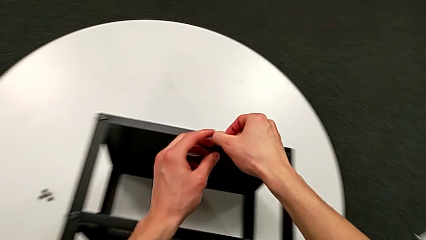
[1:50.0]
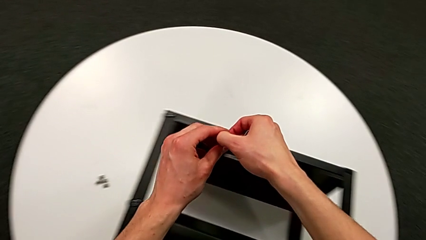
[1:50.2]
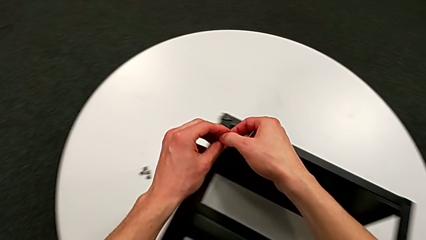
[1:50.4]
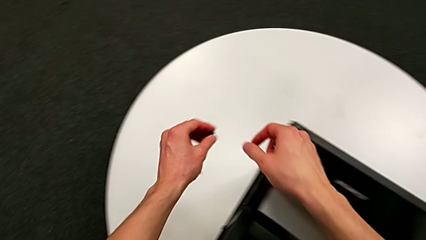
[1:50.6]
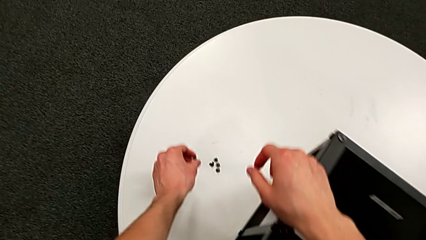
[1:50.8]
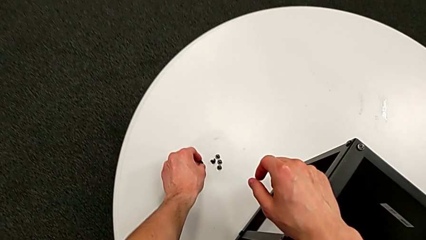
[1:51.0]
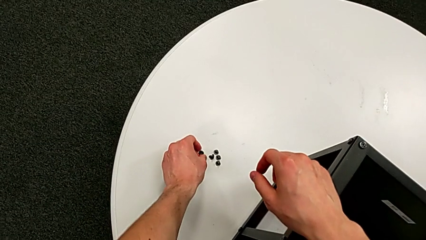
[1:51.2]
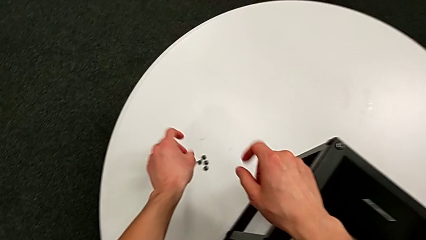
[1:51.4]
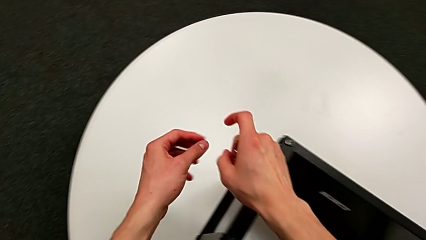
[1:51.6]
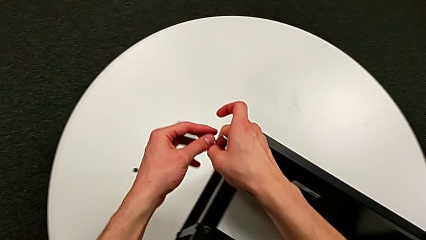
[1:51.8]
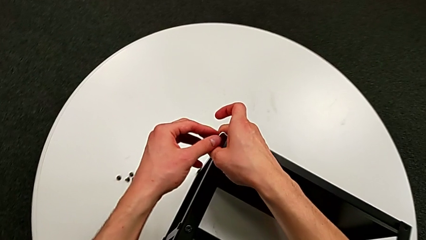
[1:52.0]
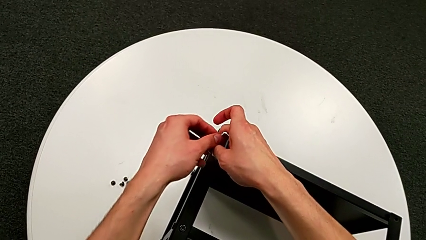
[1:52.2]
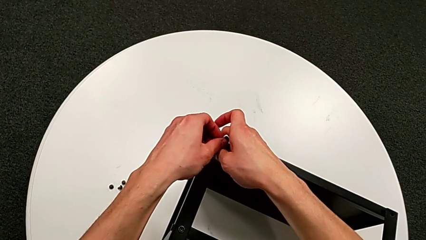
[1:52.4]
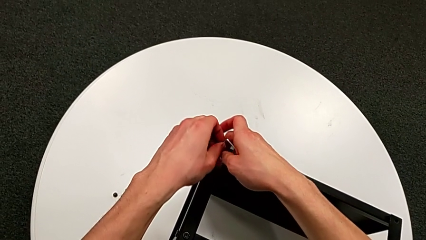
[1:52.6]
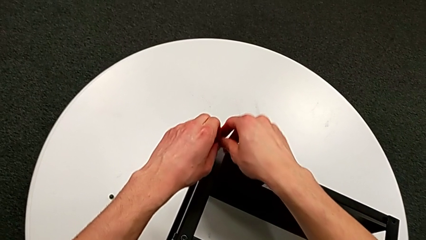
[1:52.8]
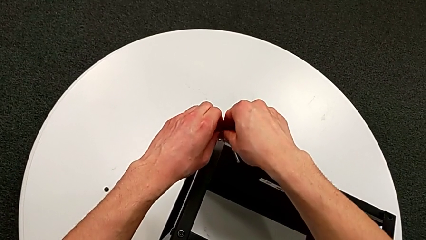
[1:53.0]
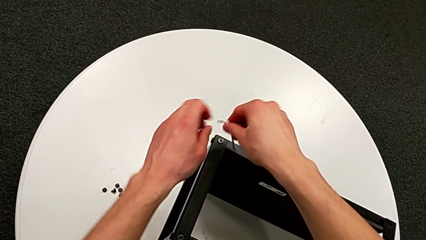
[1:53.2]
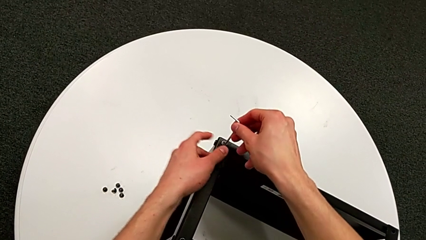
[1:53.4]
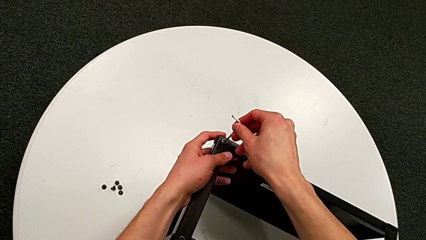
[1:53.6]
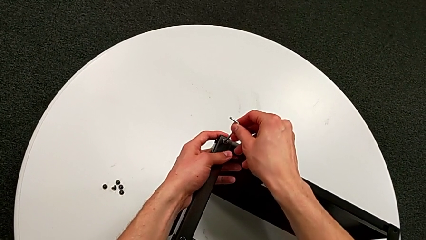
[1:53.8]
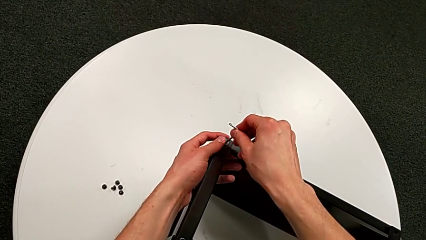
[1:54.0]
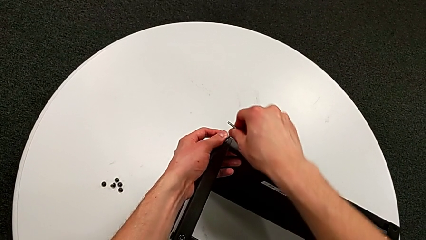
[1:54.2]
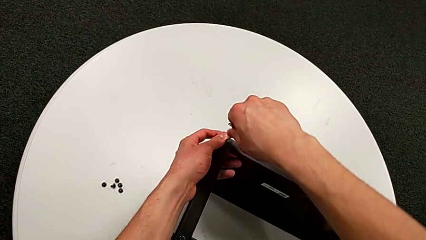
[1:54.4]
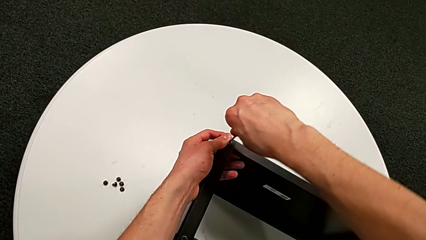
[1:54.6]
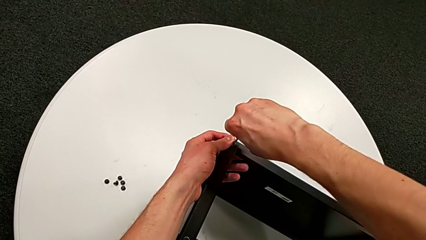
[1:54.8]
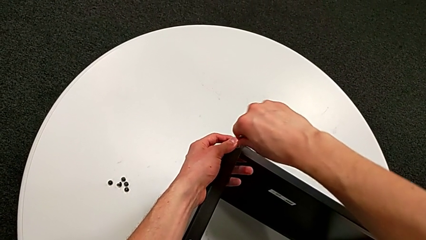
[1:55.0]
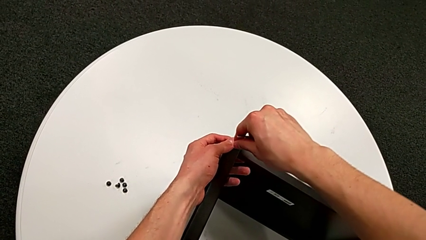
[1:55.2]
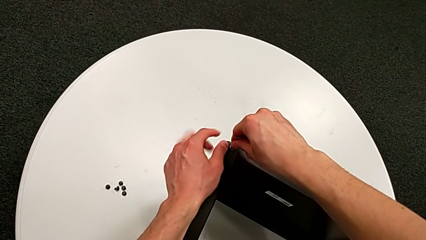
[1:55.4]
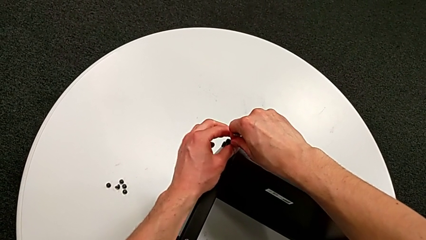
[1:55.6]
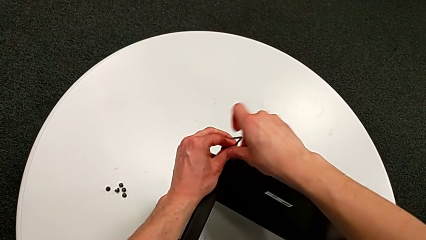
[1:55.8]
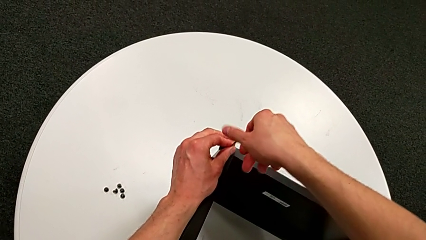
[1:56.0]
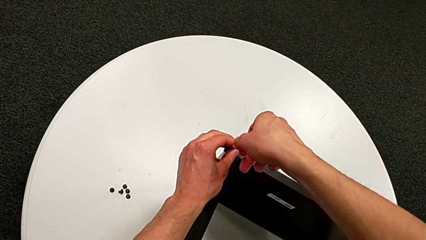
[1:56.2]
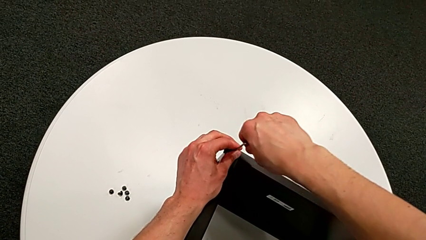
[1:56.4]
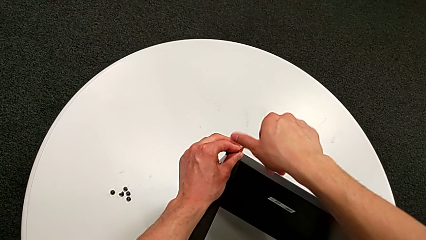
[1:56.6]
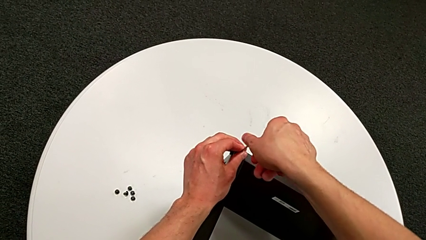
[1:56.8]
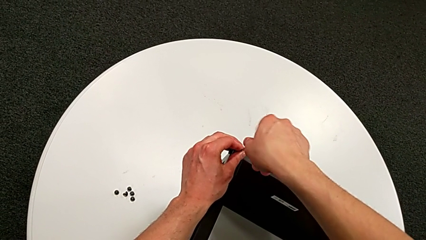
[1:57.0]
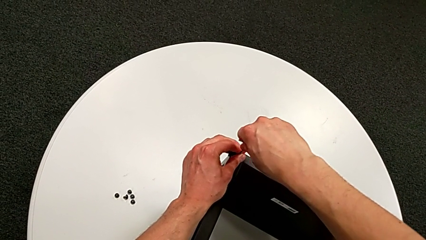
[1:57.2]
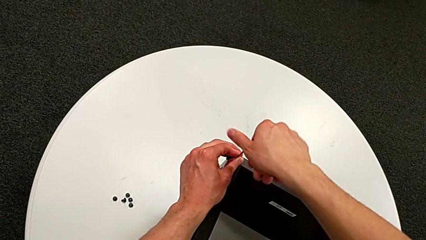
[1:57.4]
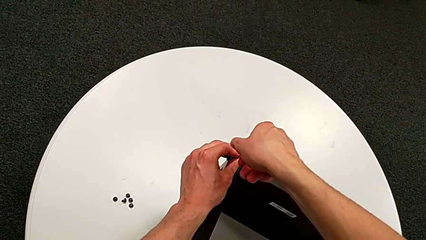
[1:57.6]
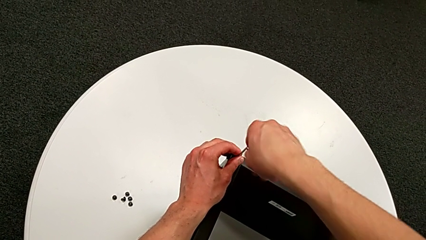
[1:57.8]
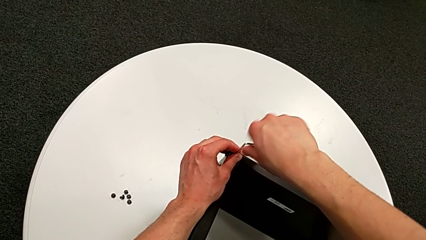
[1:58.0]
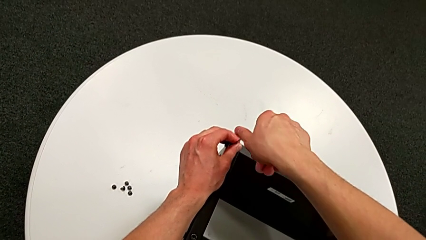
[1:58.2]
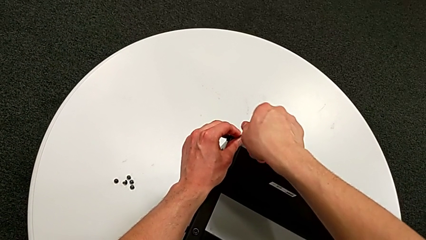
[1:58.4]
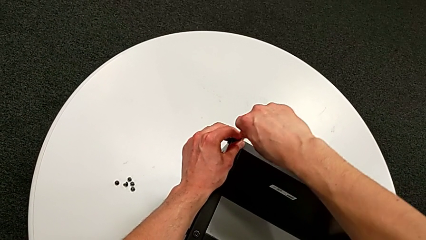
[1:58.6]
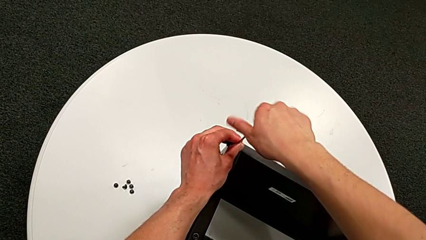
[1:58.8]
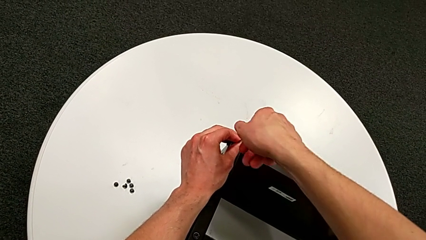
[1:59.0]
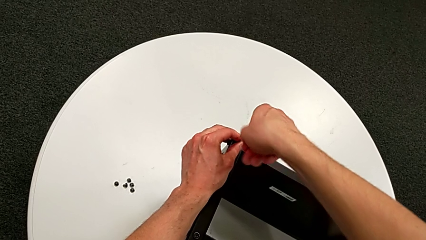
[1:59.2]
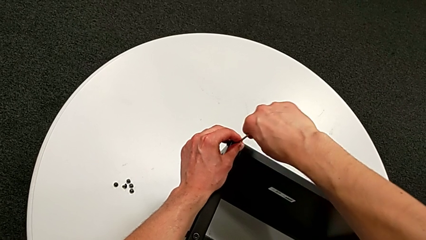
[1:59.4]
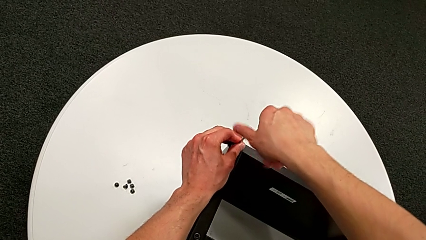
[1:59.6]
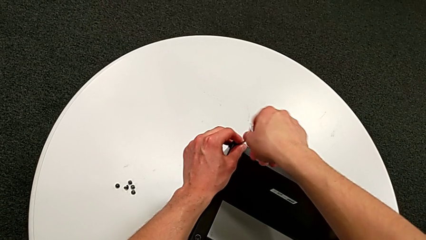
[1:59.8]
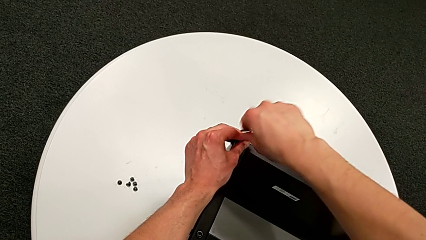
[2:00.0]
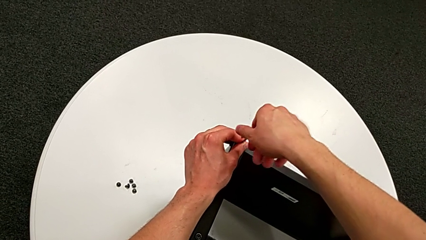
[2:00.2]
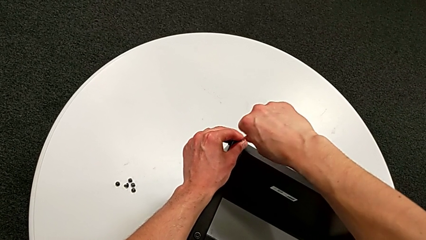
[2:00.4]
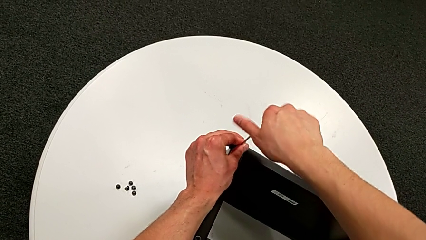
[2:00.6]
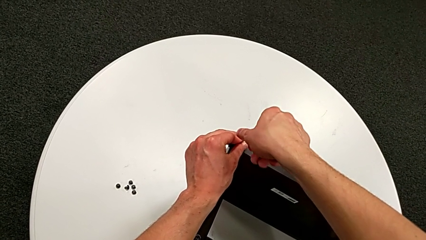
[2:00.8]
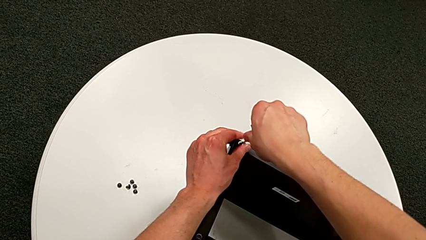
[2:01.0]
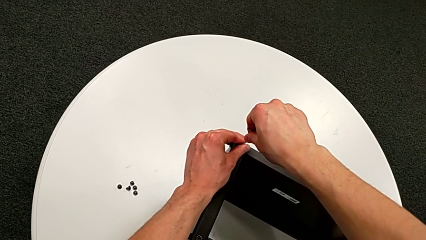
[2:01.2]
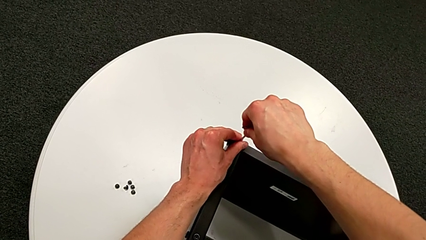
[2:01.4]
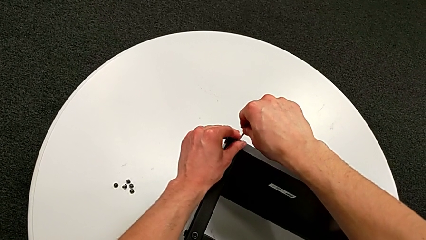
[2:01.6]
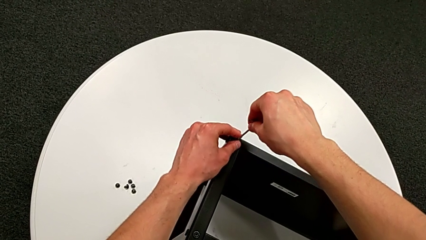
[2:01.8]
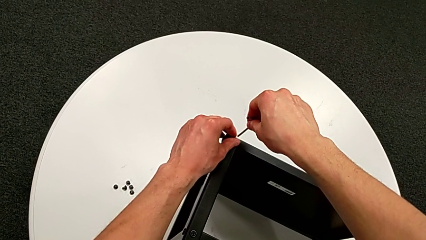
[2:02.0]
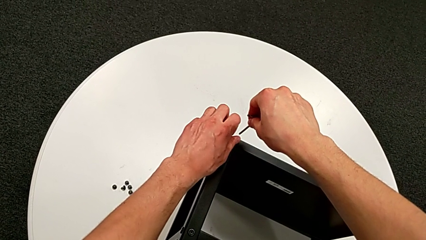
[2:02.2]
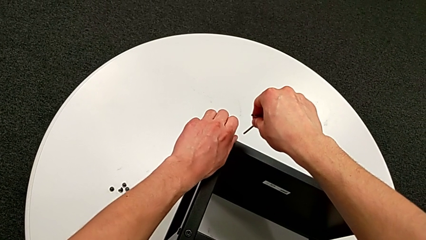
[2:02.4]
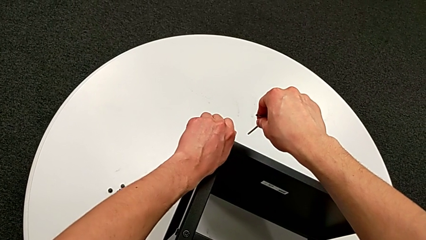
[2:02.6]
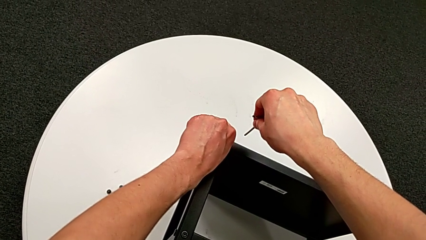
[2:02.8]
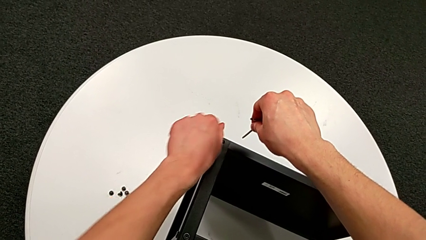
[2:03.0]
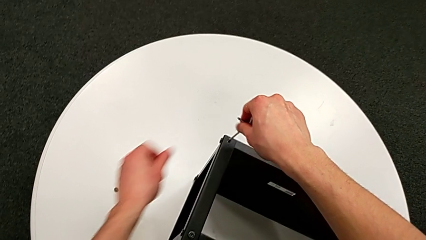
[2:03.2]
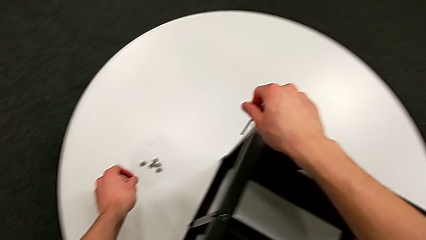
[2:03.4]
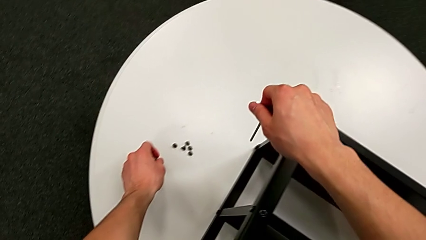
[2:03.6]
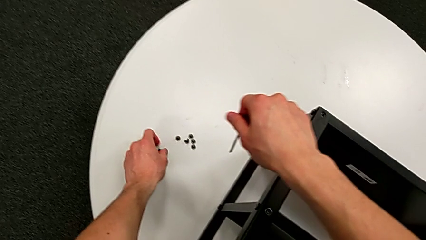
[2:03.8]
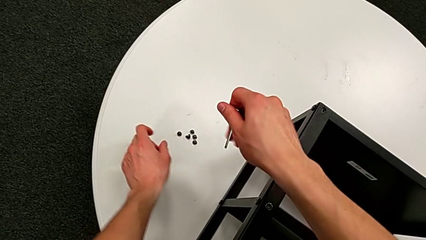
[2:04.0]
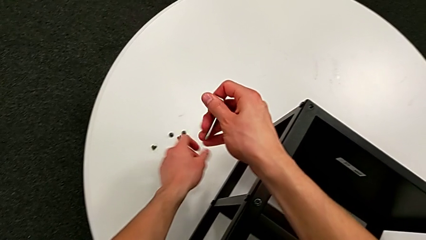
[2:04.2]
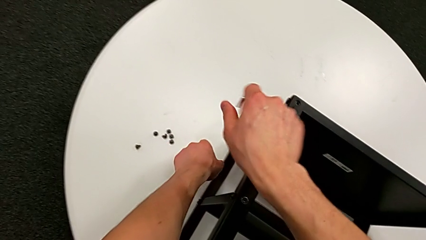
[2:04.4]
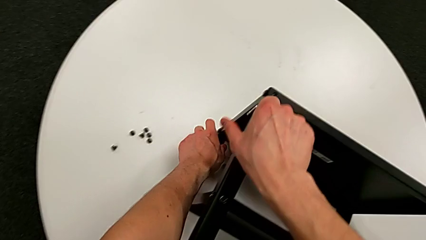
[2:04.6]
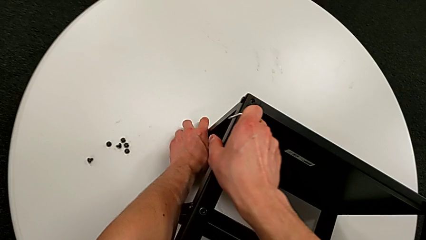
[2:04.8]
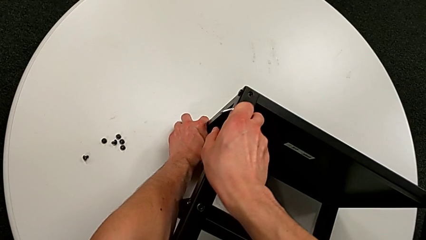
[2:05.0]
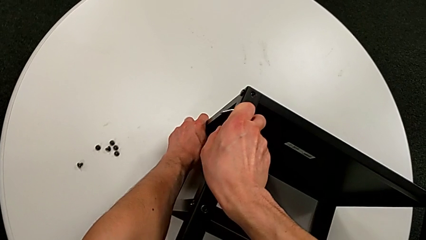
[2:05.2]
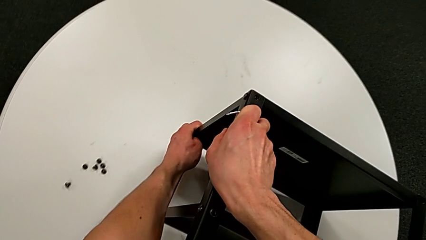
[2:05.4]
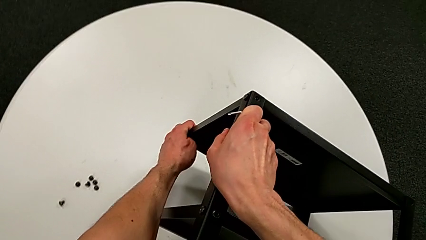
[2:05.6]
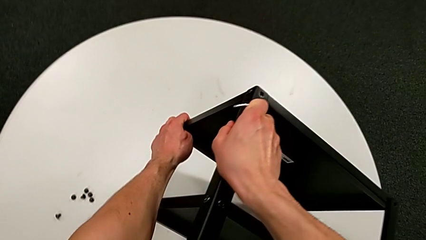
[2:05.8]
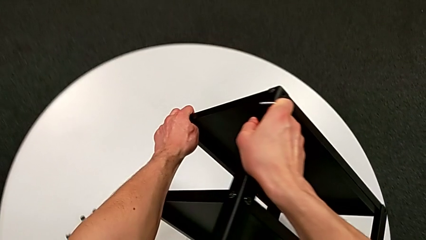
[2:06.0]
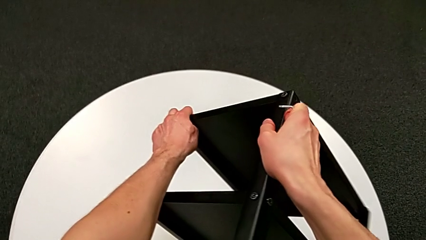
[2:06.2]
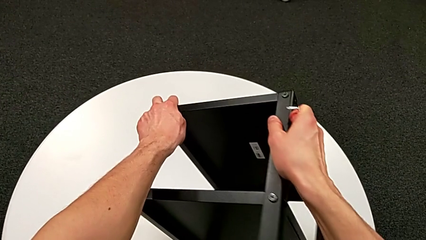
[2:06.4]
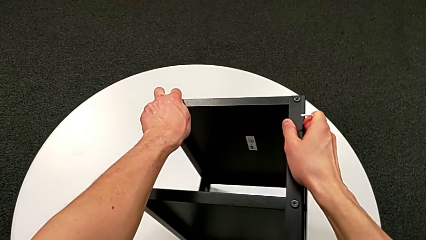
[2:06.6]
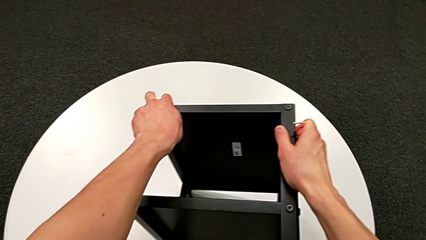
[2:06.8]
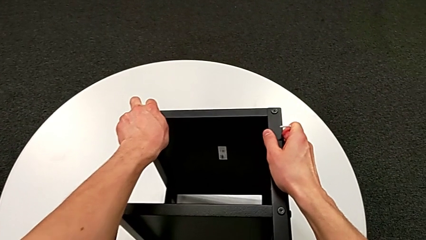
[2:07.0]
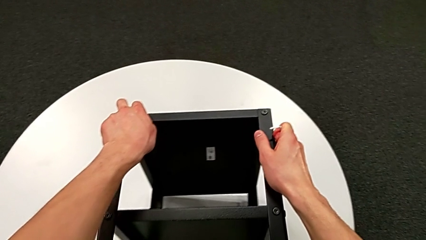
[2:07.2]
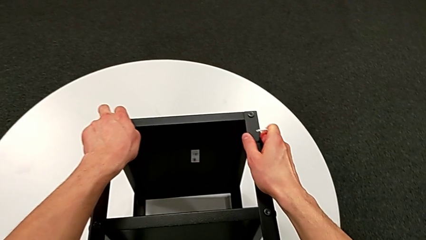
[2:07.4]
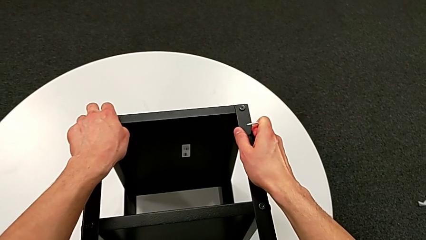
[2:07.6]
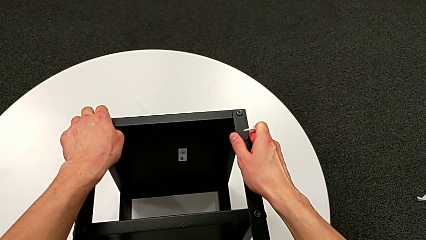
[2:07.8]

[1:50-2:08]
The camera wearer is unscrewing the hex socket heads from the table. They grab the hex socket head, place it, rotate the Allen wrench, insert it, unscrew the hex socket head, withdraw the Allen wrench, disassemble the hex socket head, place it and rotate the nightstand.
